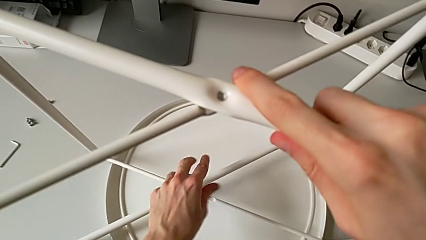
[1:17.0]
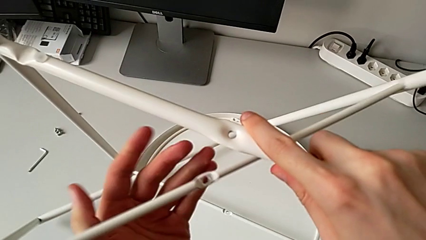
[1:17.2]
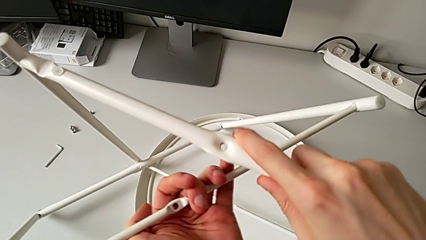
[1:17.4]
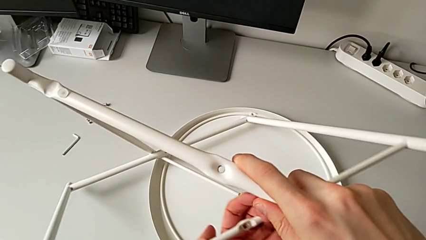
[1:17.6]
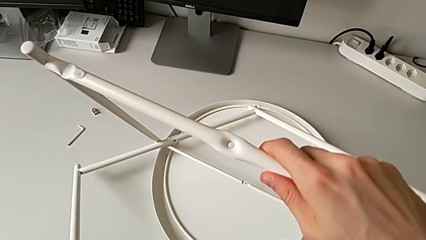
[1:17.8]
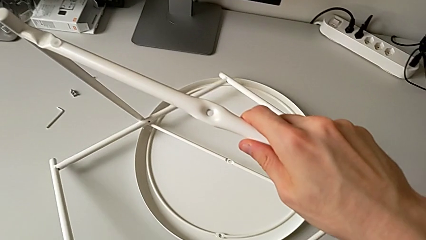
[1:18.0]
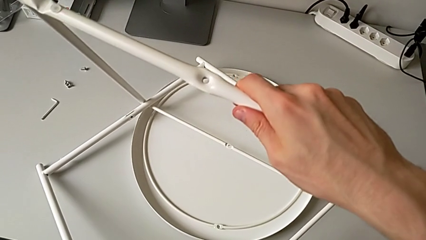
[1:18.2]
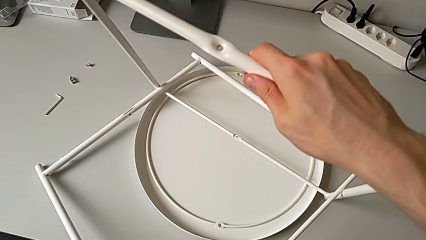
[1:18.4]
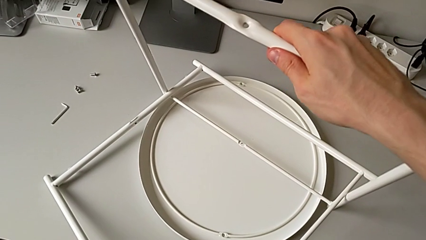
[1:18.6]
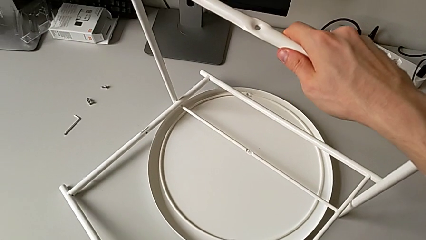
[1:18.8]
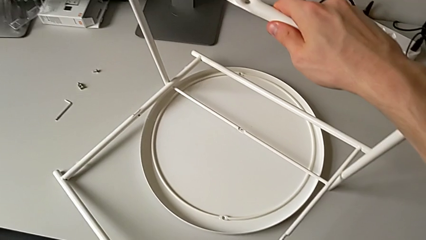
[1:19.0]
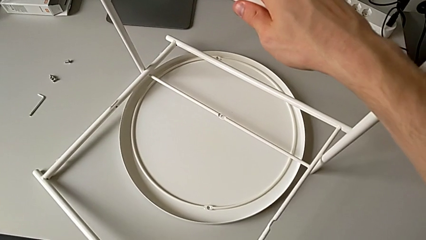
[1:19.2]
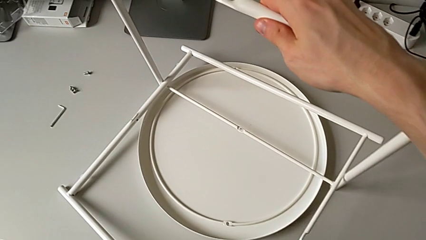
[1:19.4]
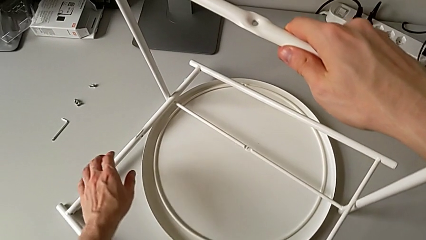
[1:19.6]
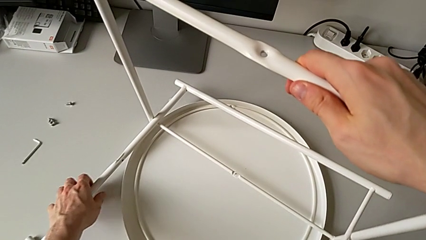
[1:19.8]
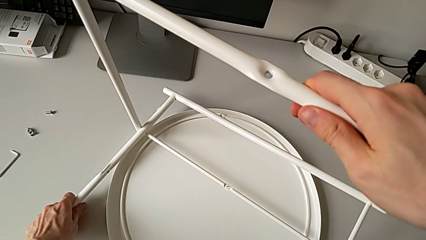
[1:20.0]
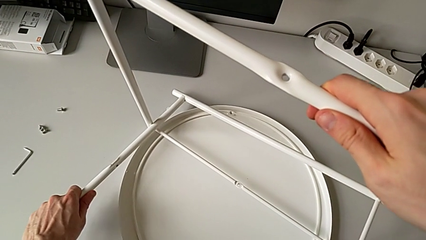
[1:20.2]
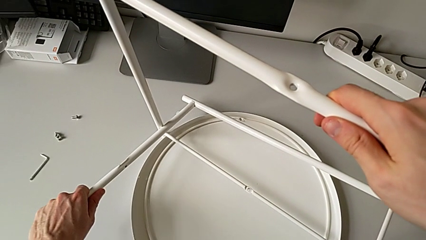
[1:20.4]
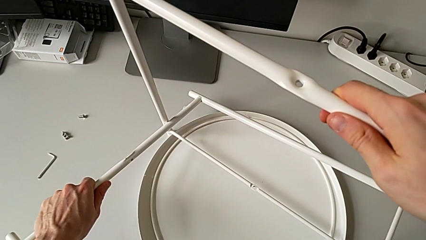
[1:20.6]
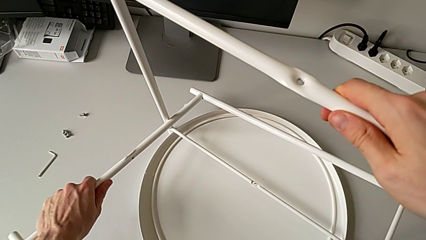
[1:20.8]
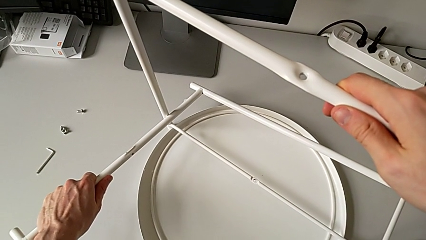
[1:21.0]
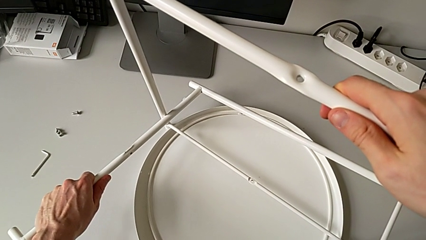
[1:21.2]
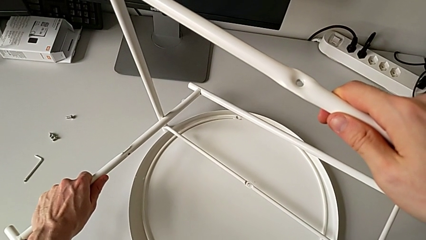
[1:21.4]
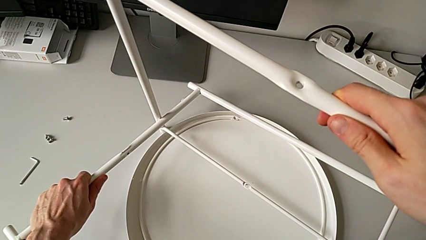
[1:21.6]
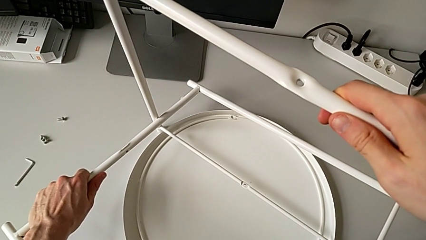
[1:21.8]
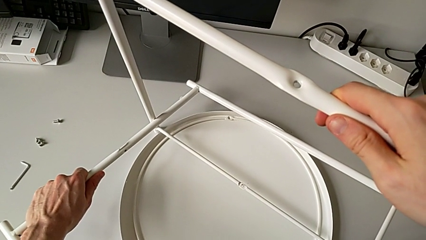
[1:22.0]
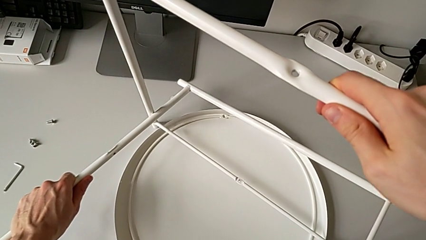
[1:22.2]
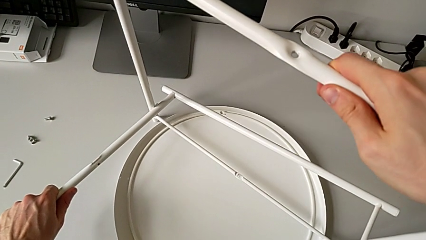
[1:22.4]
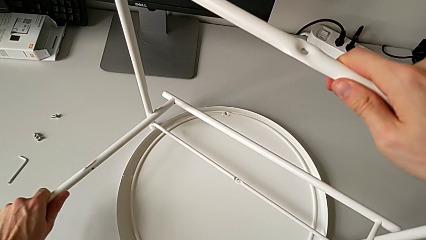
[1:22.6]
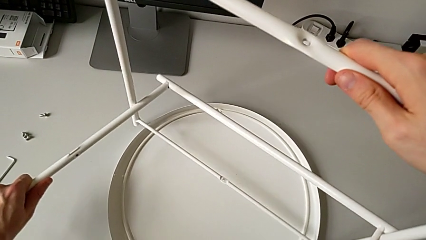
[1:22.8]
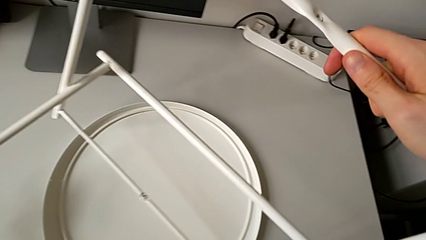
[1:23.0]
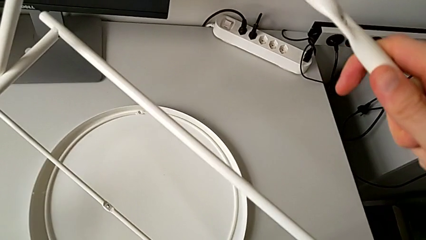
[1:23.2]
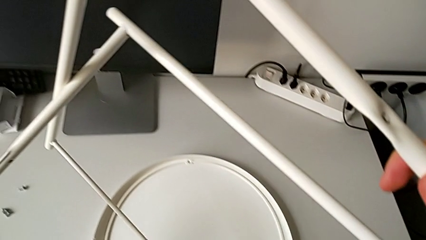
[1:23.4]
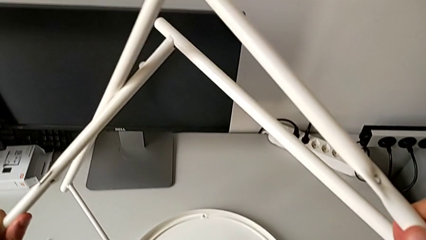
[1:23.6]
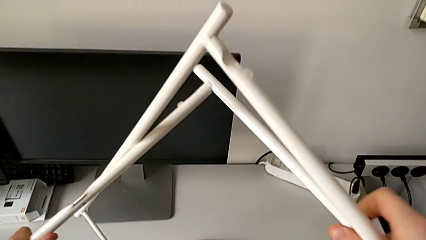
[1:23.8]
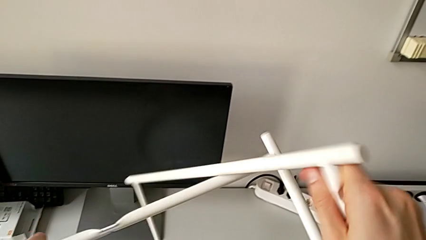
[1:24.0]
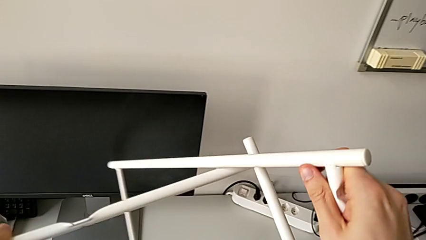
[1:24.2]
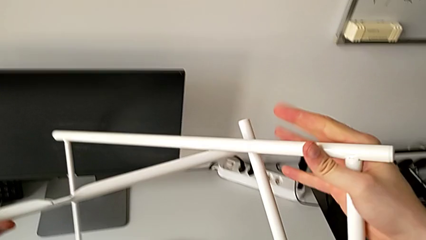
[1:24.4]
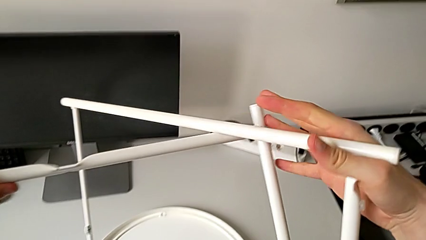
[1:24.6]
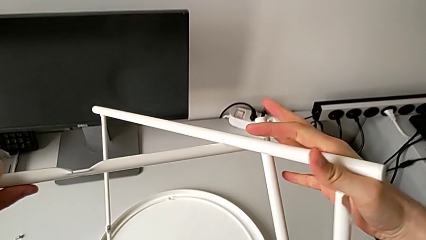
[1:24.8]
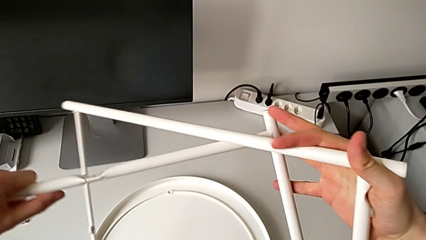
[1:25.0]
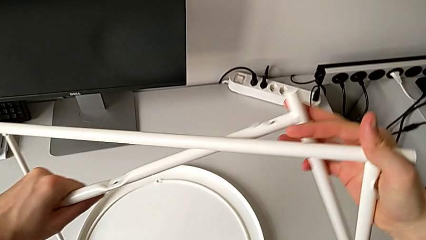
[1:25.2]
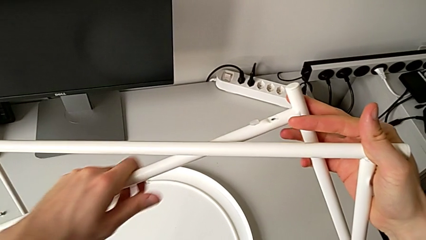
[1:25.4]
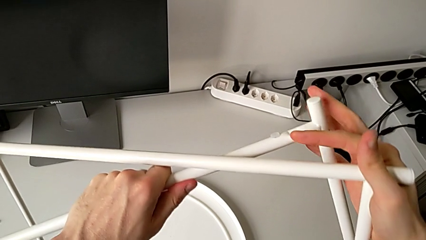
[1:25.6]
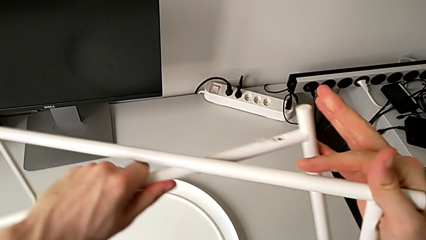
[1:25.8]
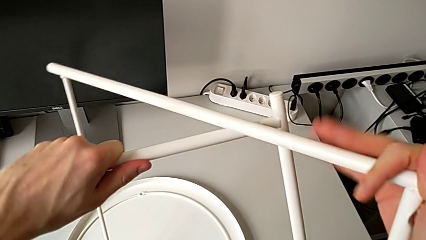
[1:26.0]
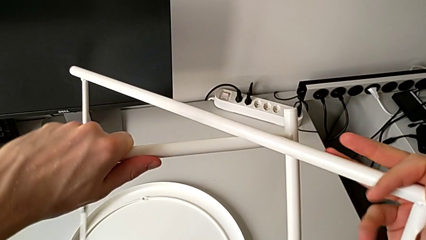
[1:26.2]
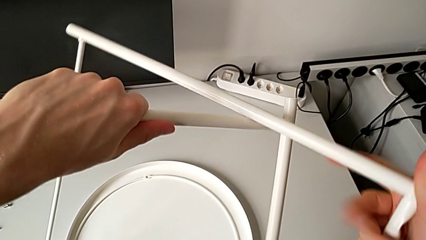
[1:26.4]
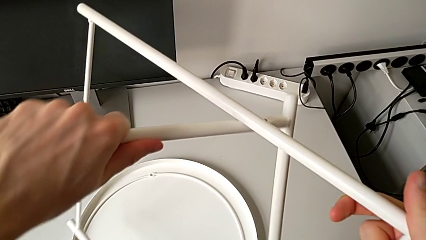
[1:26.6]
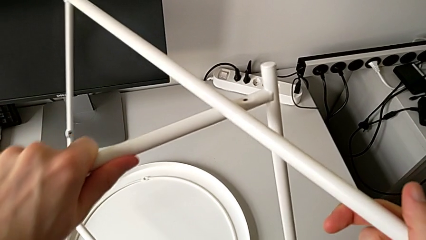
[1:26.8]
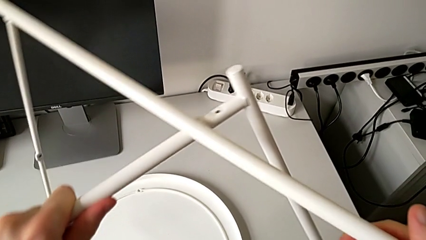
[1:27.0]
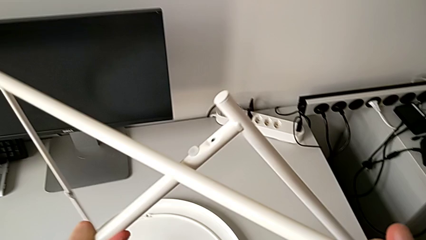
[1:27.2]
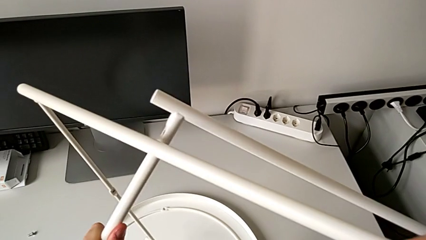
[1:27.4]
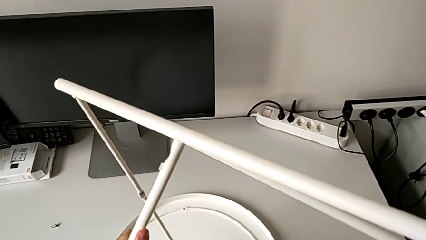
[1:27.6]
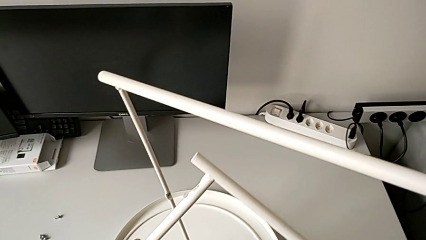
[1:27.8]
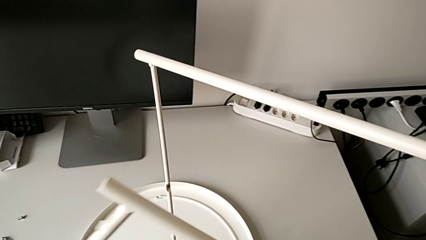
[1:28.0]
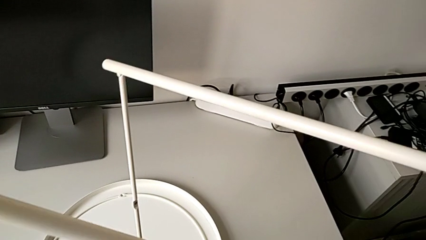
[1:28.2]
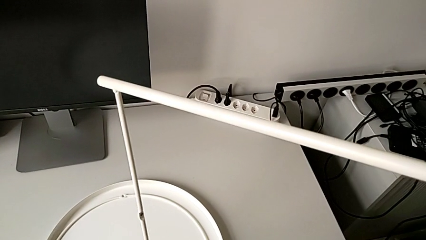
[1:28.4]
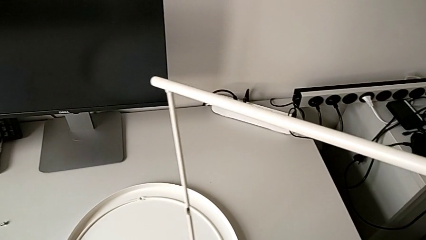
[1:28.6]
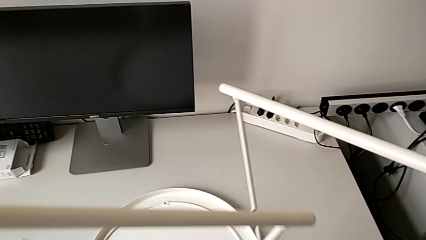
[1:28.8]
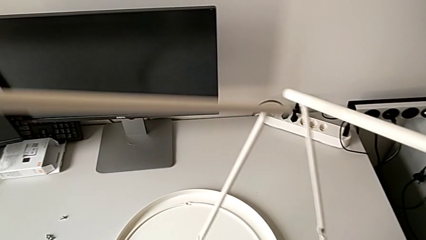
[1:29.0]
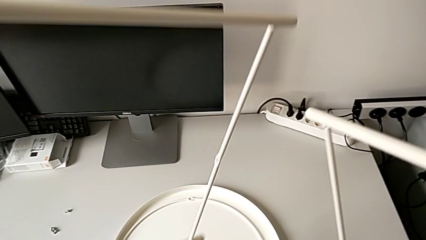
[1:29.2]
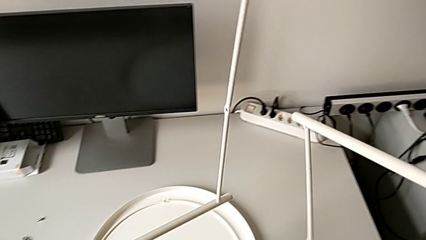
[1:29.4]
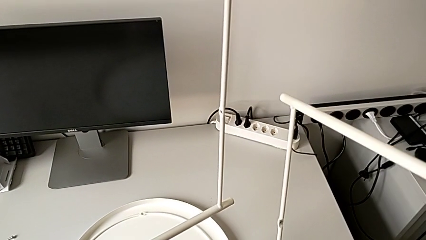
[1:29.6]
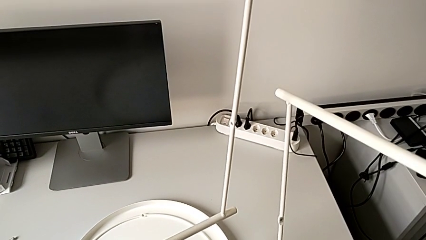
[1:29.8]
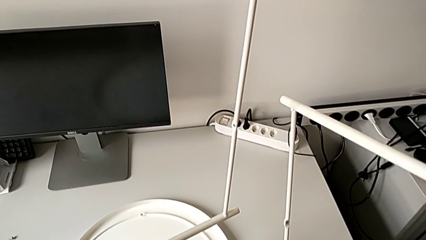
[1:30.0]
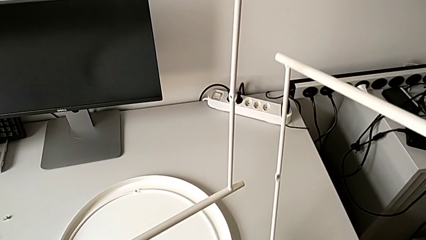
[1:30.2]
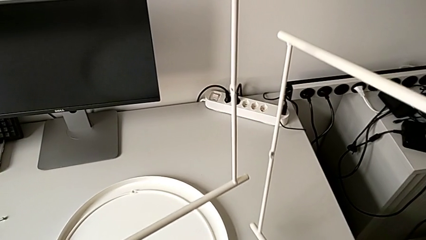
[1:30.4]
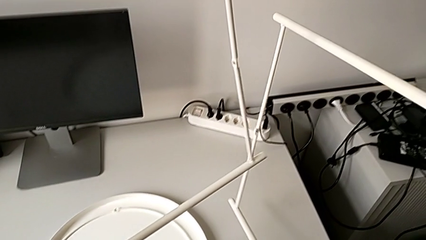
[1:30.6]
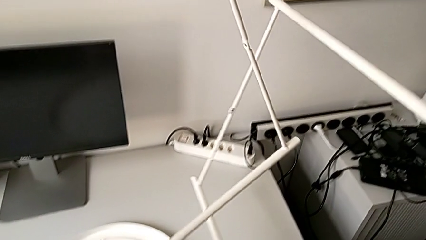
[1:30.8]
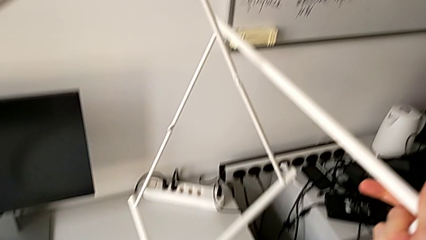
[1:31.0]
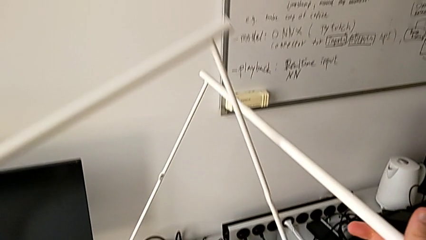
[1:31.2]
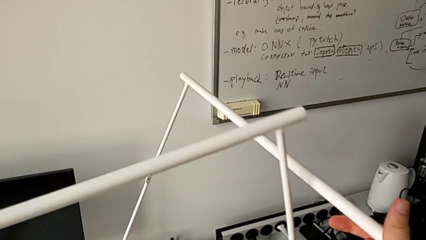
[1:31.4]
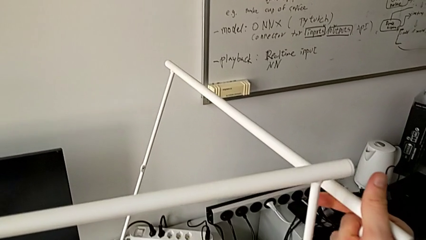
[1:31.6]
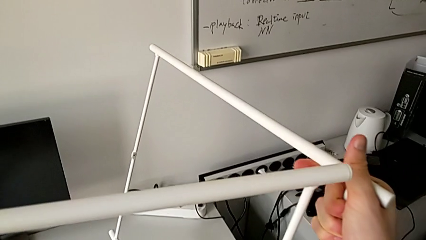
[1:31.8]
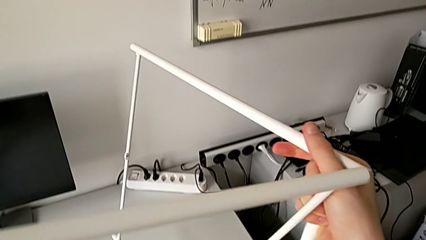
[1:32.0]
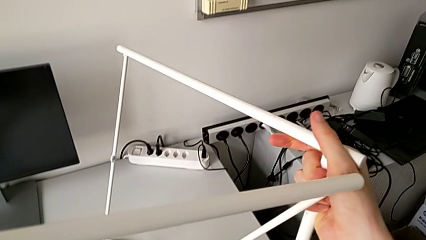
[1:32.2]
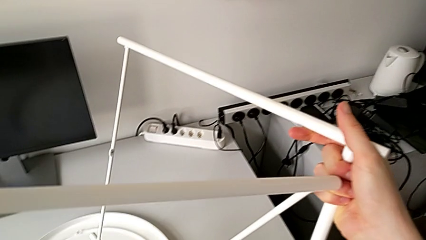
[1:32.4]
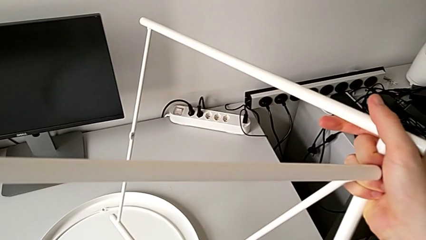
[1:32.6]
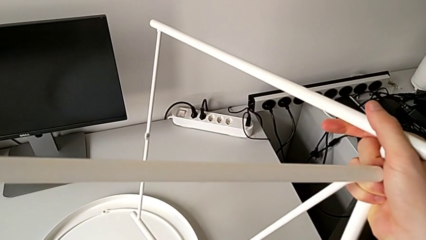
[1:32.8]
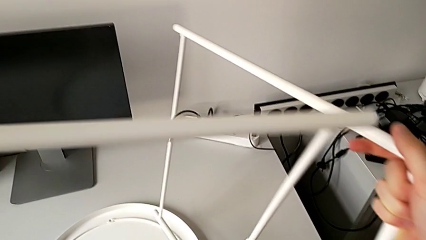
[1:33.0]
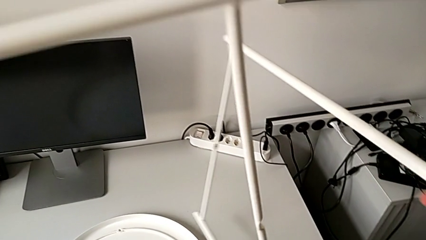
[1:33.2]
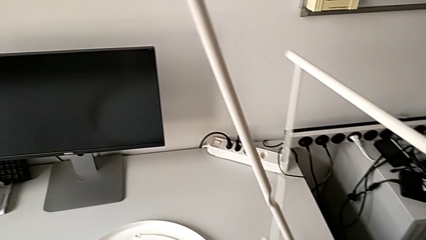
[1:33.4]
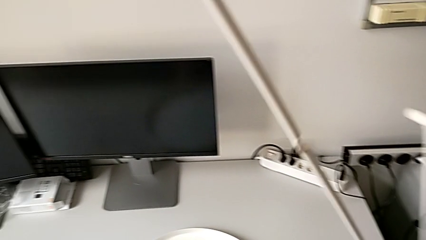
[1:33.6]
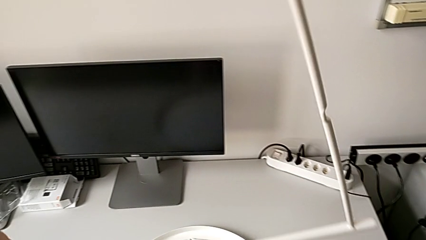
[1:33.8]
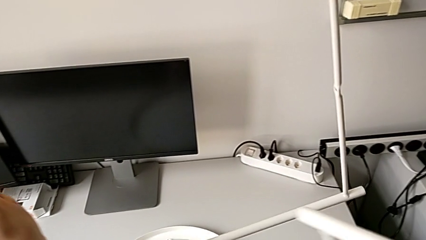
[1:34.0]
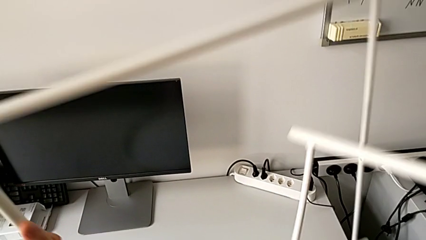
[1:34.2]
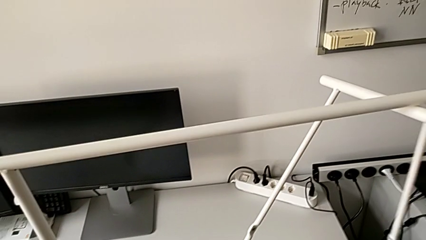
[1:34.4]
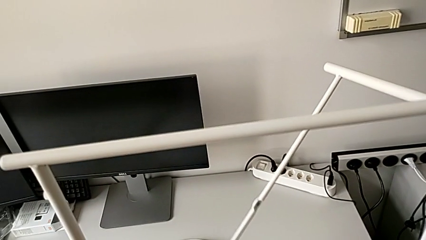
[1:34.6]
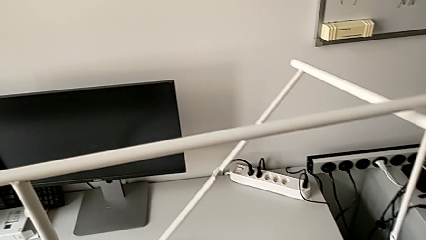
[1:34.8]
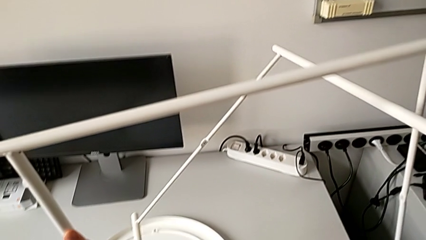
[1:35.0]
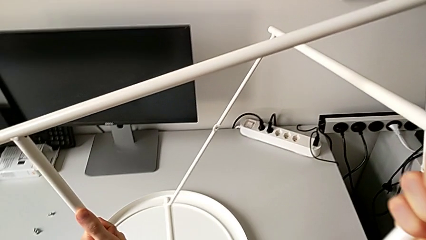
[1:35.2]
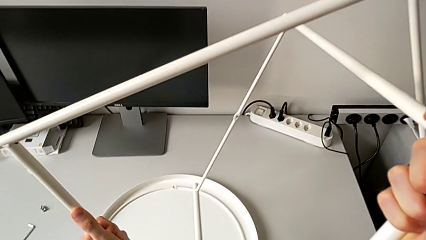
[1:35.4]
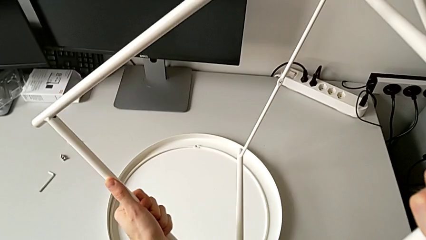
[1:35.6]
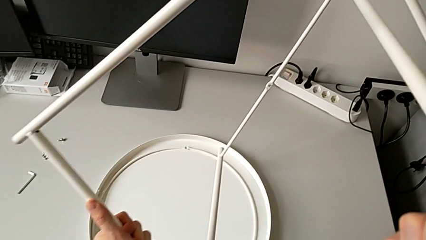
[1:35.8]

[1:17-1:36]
The camera wearer is mounting the legs of the table. They wrongly drop the leg. They grab it, hold the second leg, withdraw the leg, lift it, insert the second leg, split the leg and wrongly insert the first leg.
